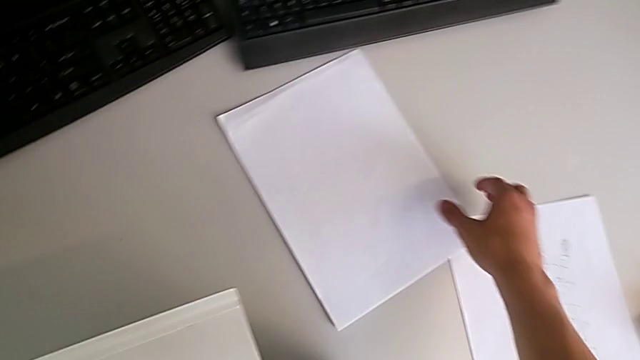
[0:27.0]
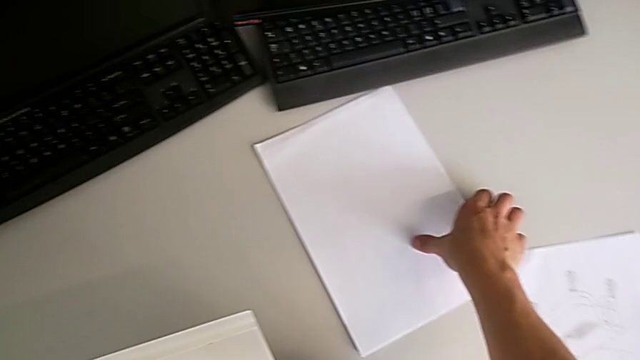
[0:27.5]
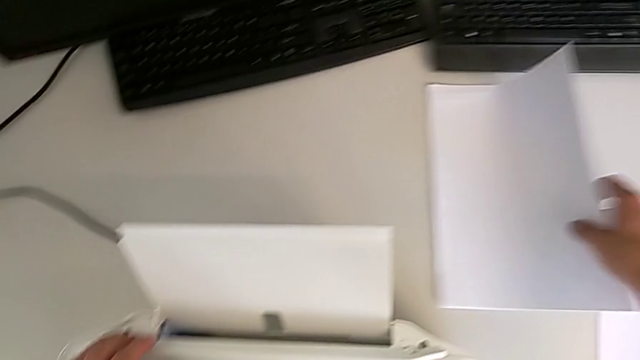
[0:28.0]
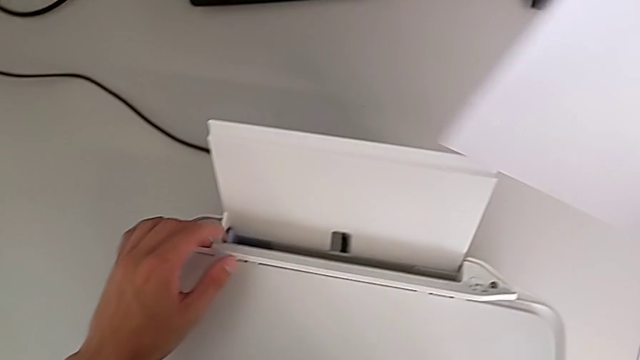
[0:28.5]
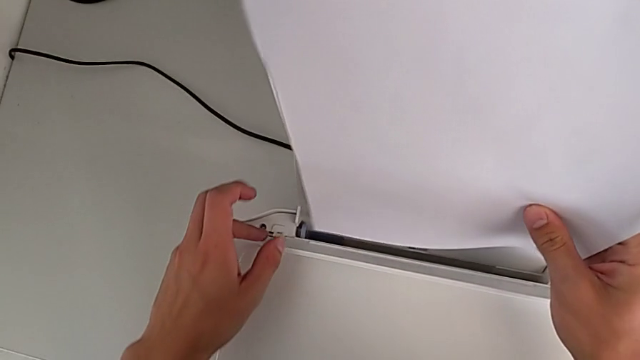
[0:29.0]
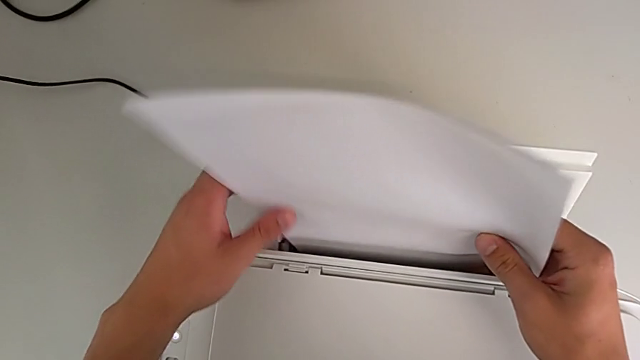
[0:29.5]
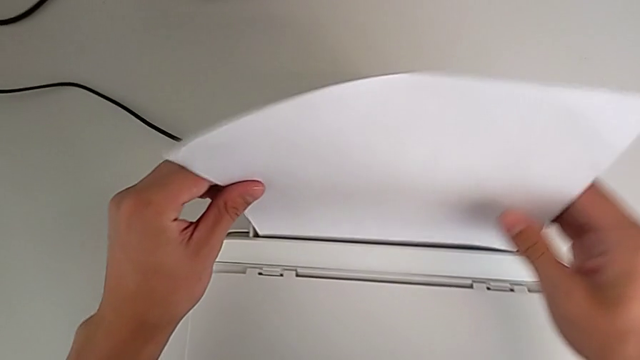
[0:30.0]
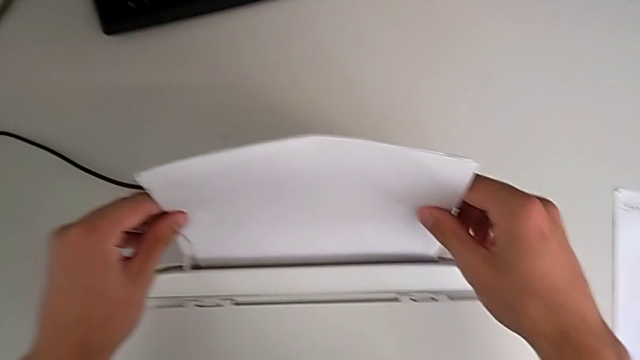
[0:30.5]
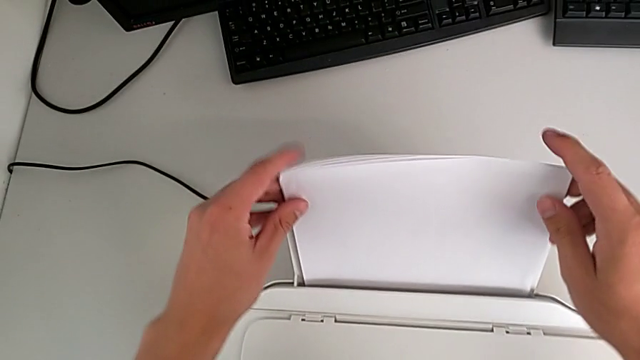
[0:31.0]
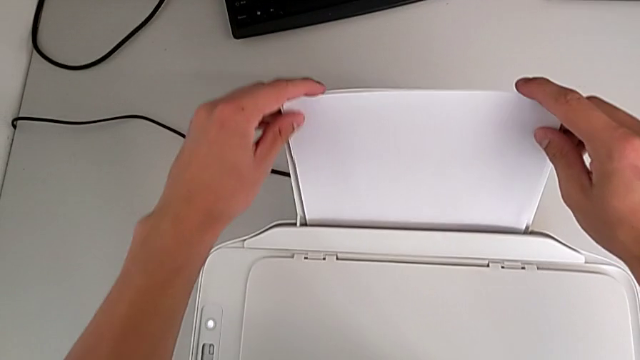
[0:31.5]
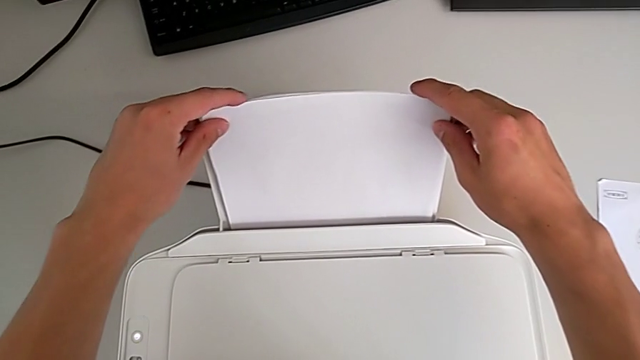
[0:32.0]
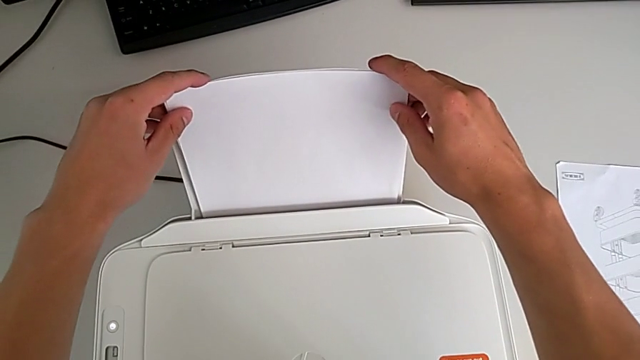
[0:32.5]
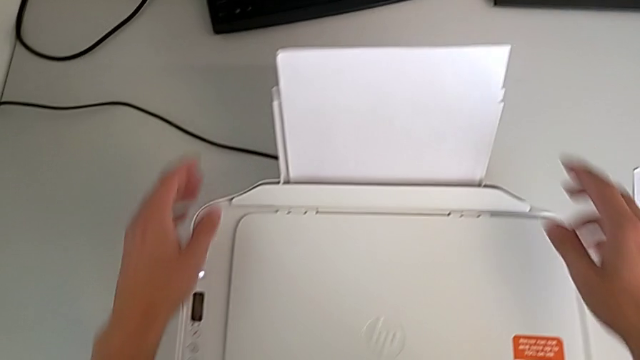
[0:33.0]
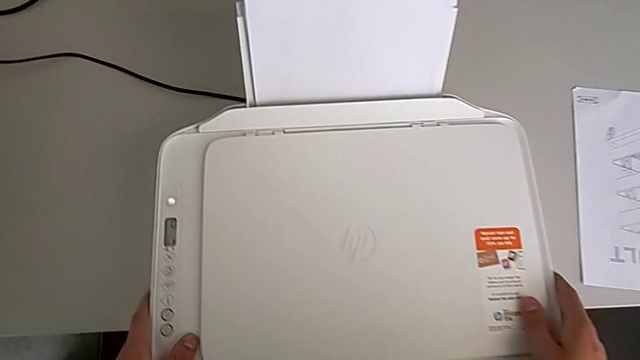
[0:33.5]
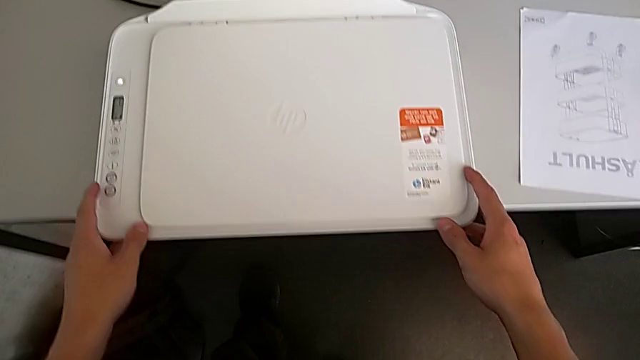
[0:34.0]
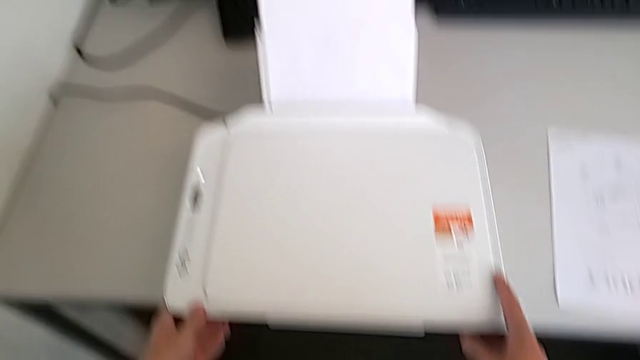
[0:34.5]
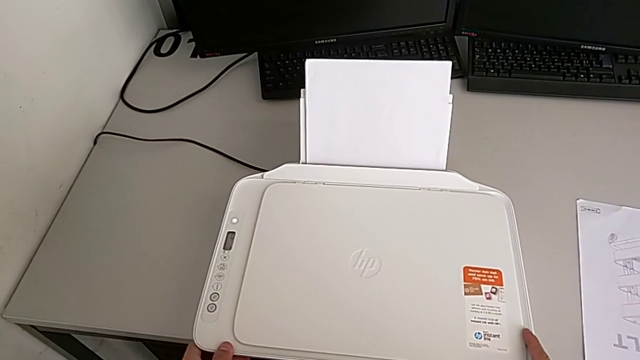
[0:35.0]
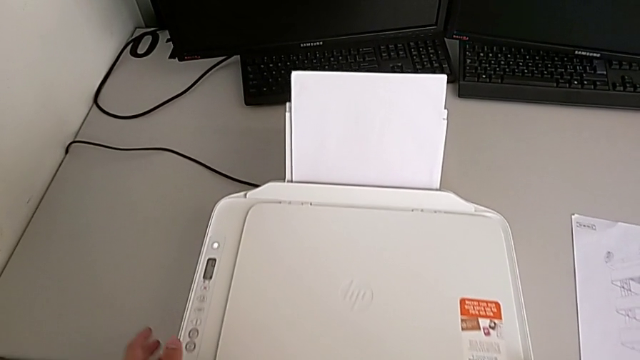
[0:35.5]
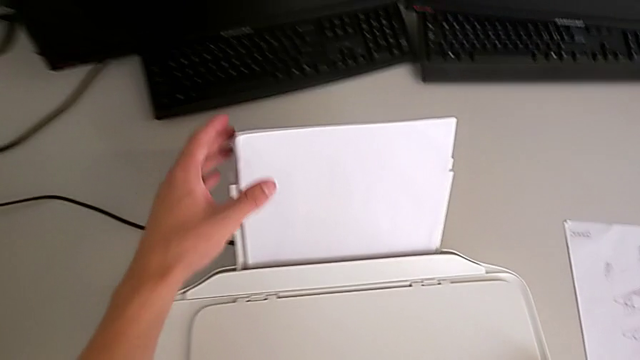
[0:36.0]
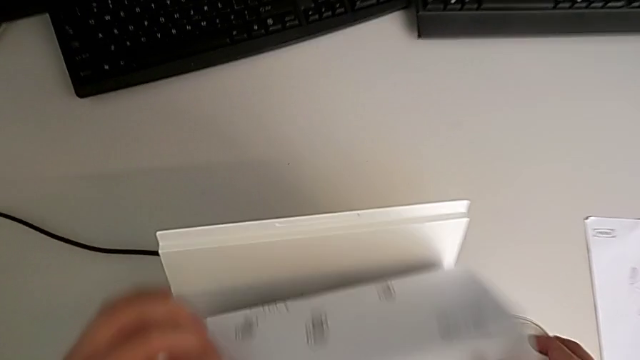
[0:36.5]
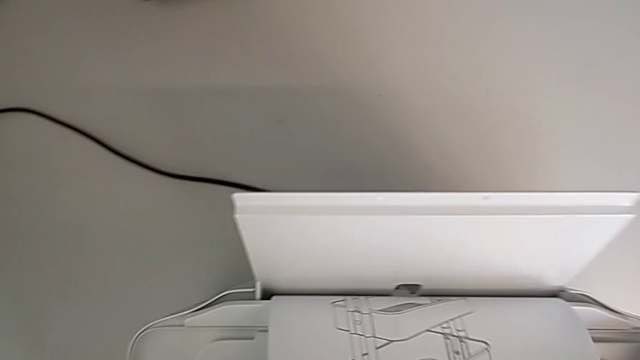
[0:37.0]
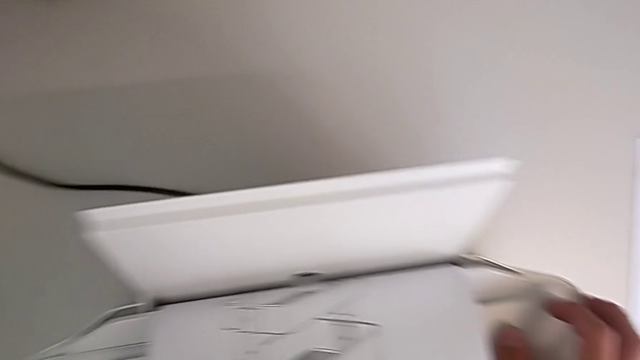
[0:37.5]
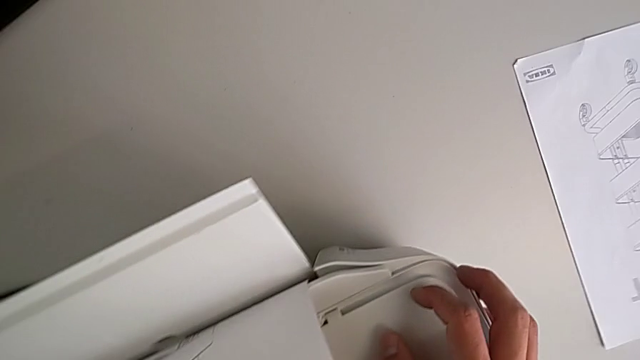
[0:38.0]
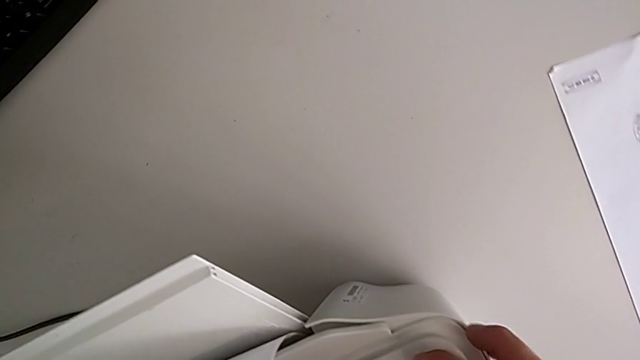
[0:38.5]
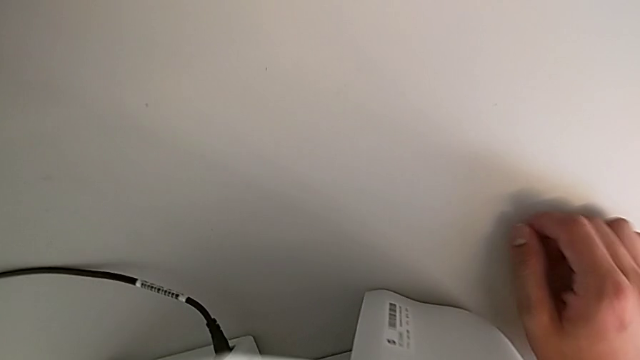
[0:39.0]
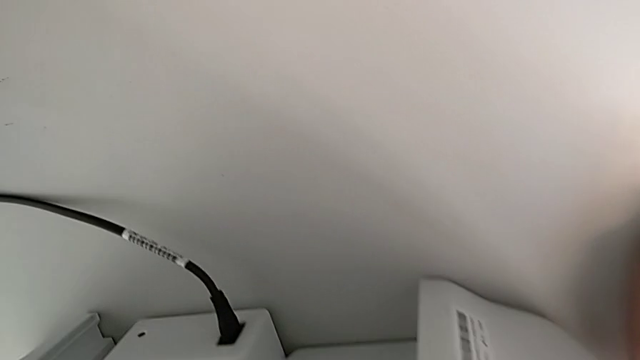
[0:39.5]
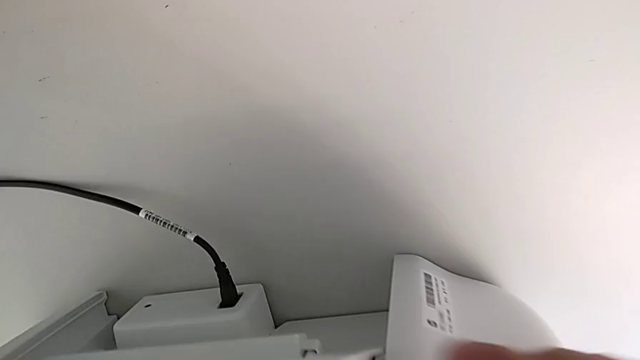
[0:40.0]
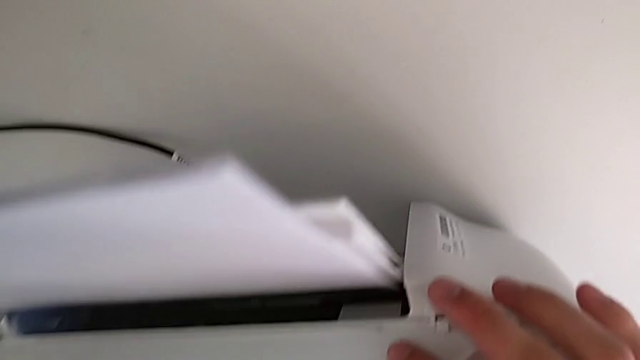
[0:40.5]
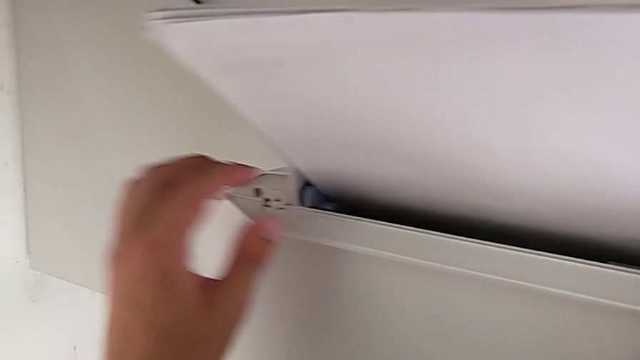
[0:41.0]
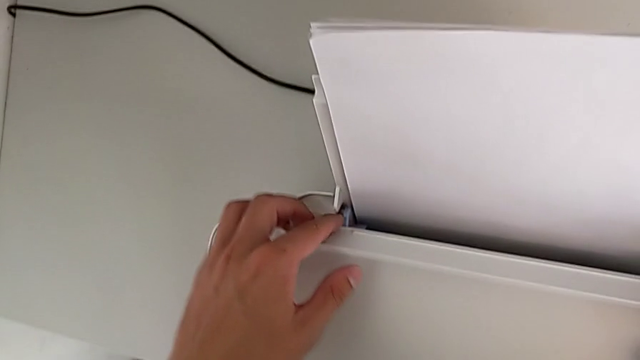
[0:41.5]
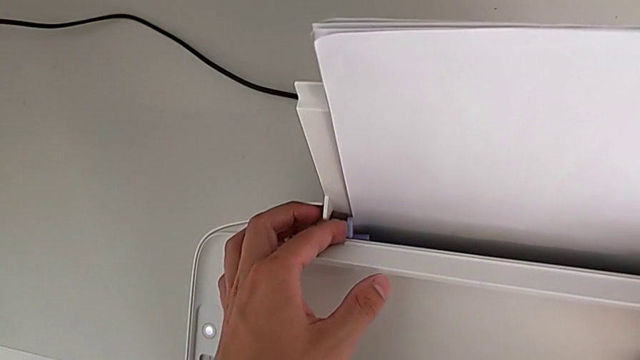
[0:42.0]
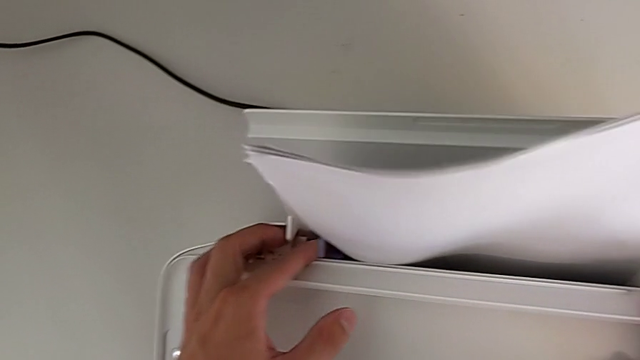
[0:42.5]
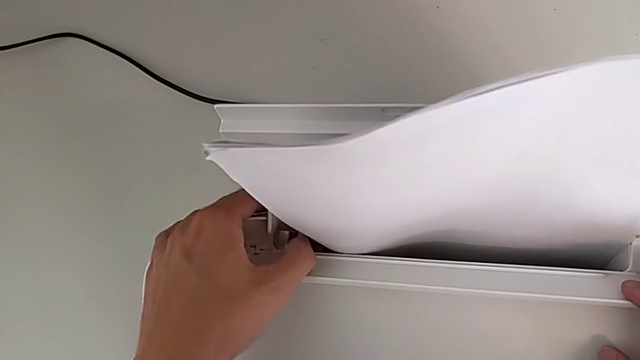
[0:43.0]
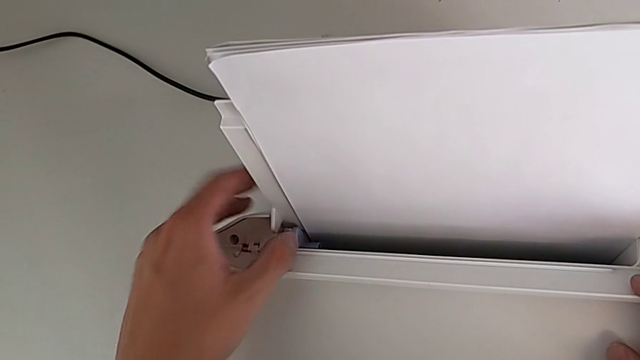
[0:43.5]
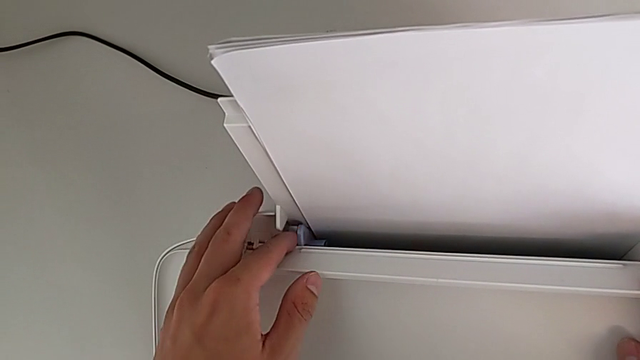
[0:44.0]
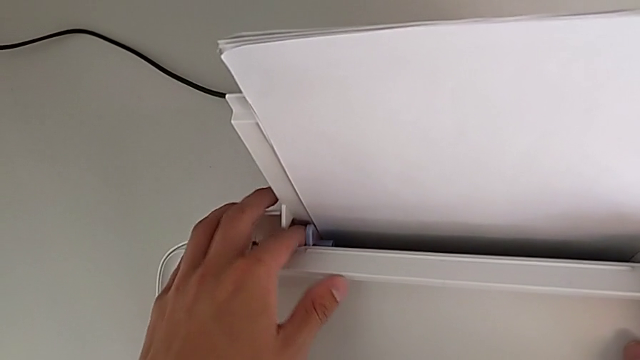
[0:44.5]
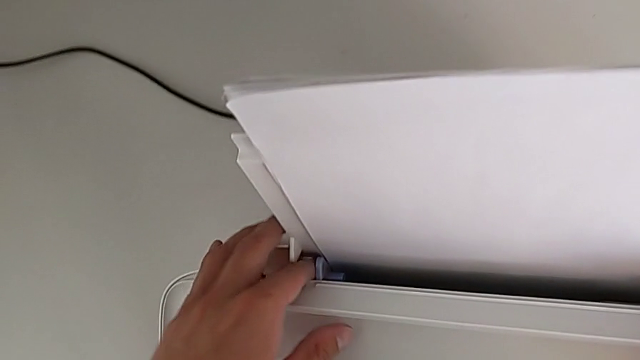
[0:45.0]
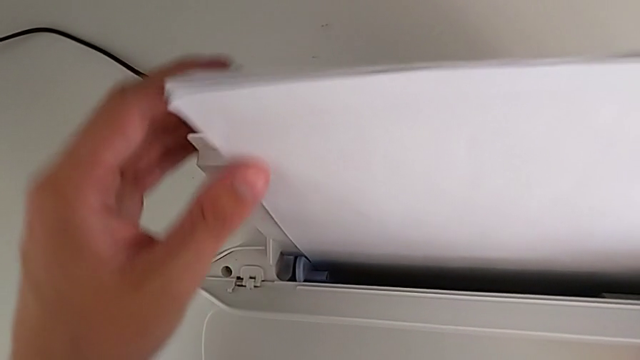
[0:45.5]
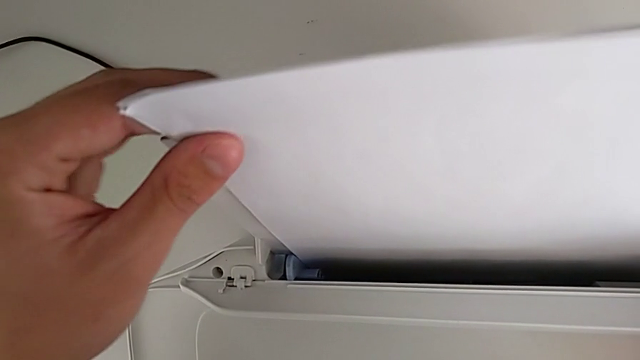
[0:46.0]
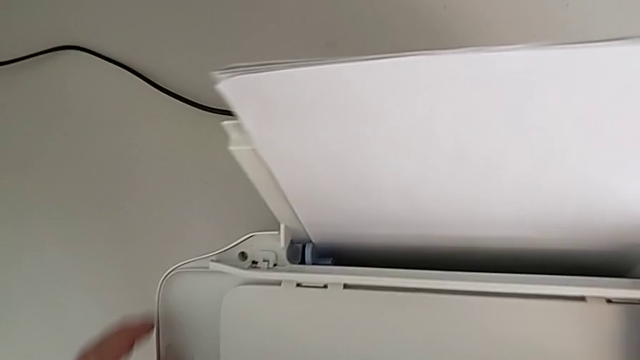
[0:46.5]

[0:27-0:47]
The camera wearer loads a stack of papers into the paper tray. They grab the paper stack, lift it, insert it, inspect the printer and touch the tab.

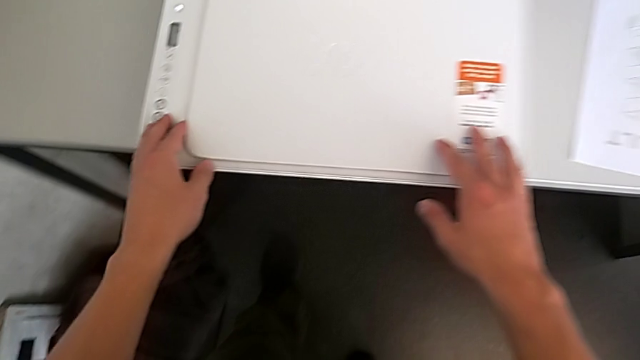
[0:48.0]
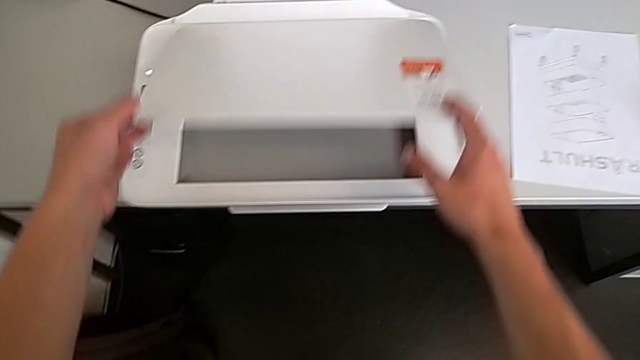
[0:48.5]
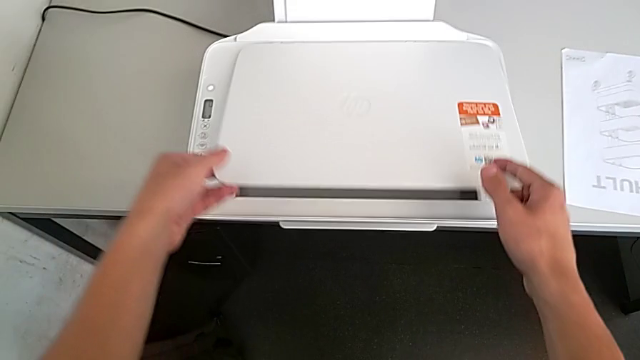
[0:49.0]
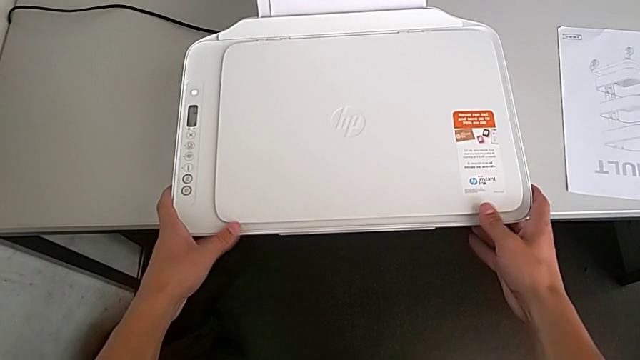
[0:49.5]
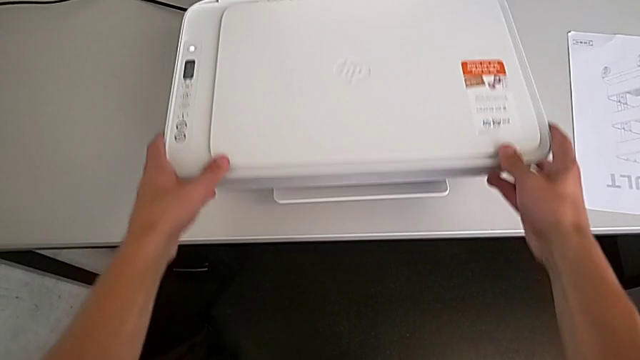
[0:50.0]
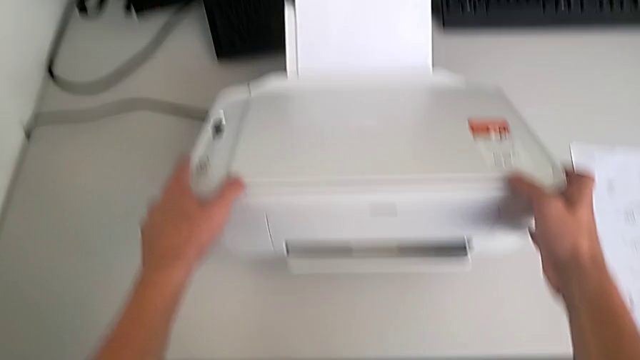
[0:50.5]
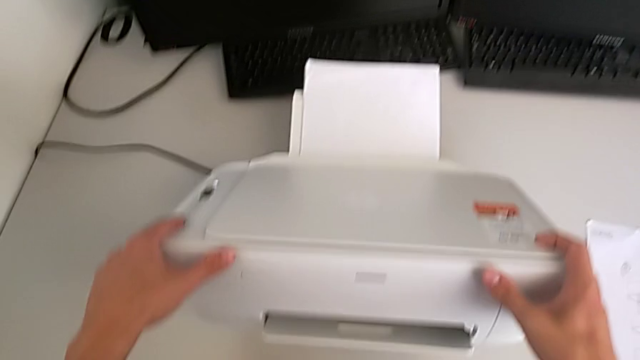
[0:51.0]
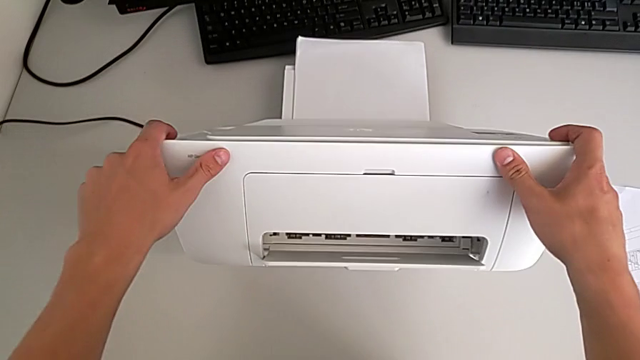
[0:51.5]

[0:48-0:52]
The camera wearer is opening their tray. They wrongly open the copy gate and grab the printer.
